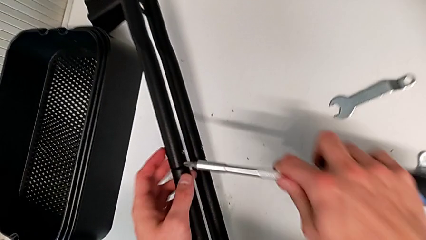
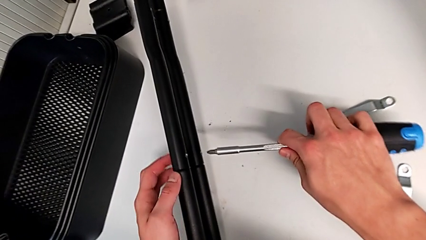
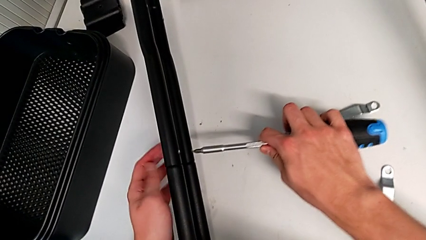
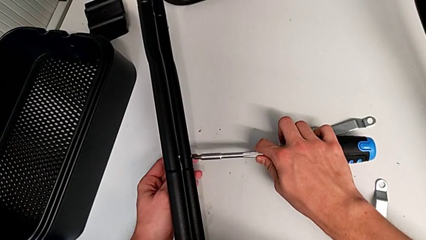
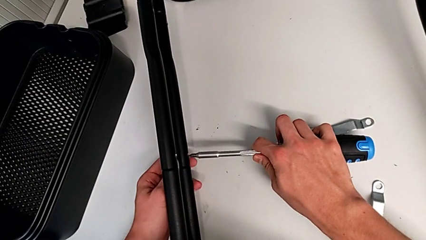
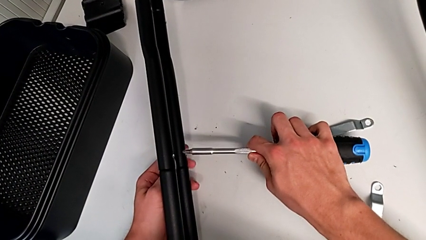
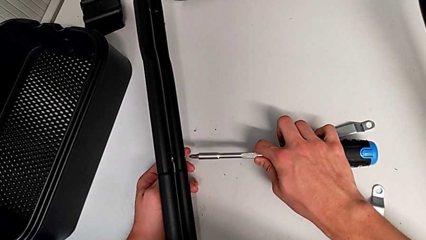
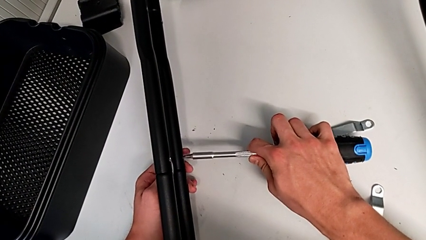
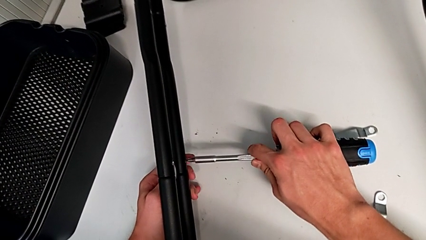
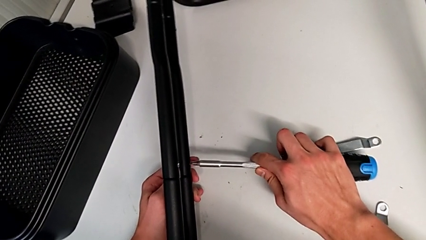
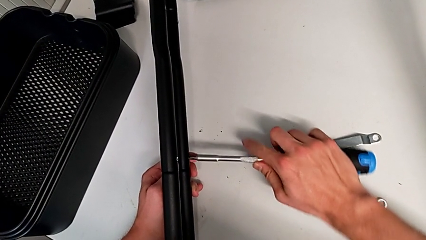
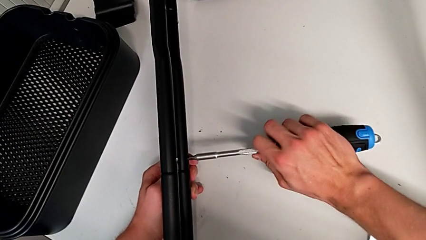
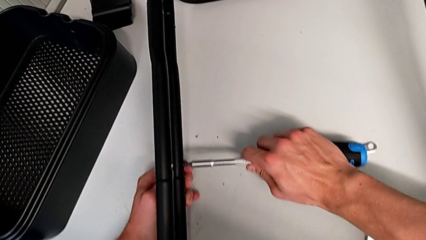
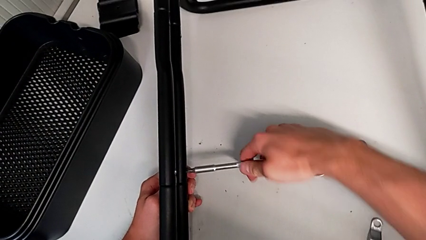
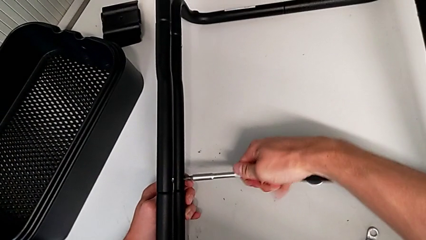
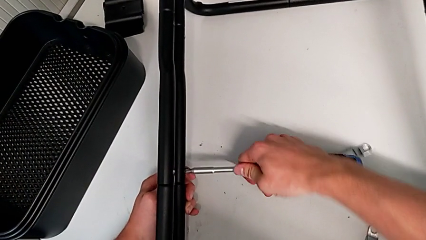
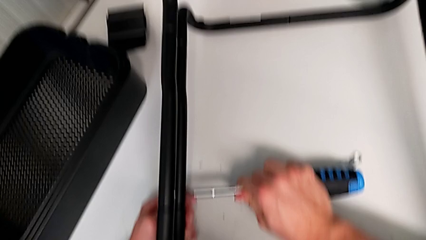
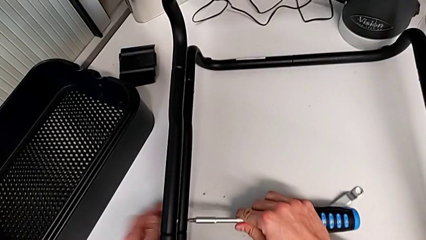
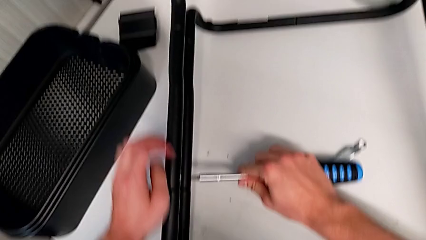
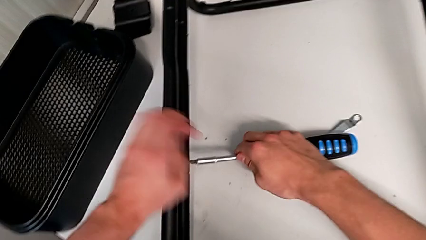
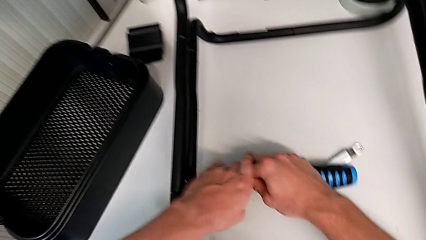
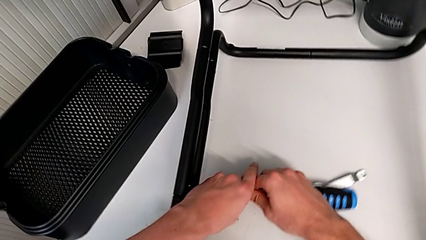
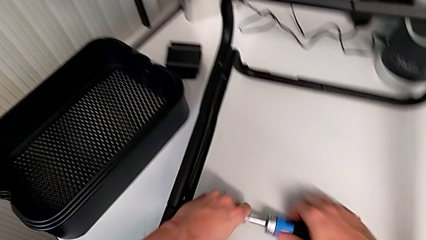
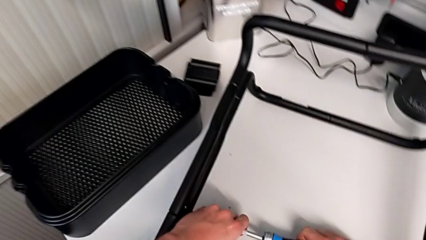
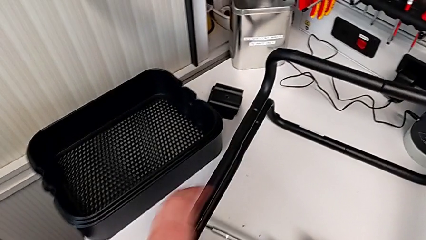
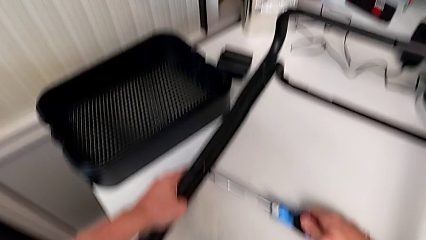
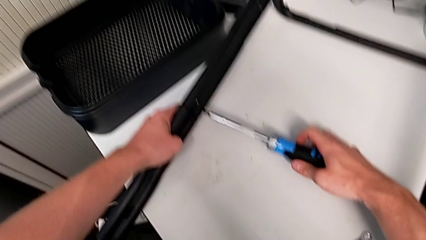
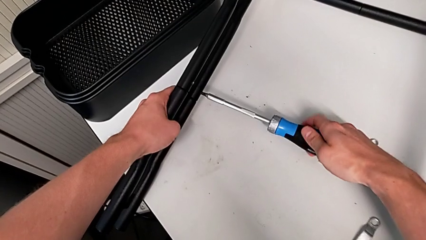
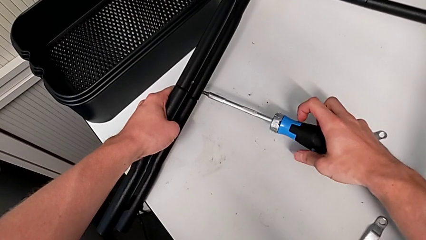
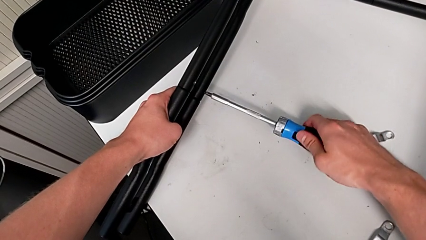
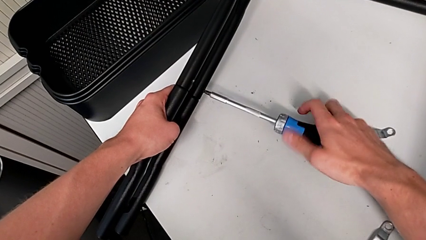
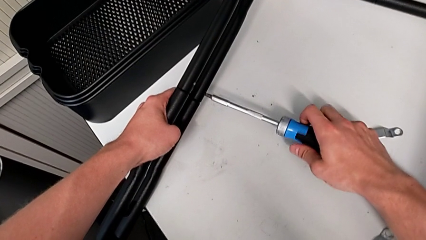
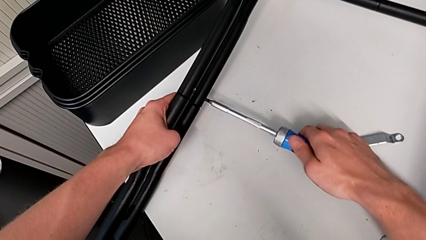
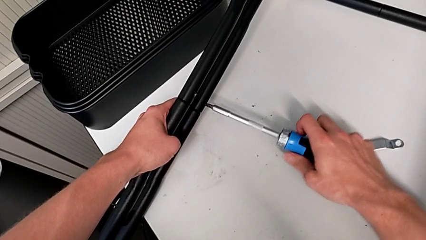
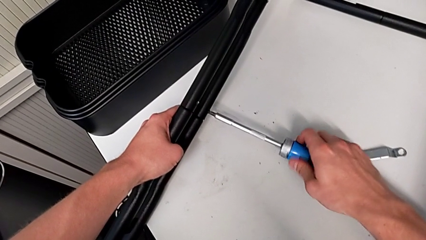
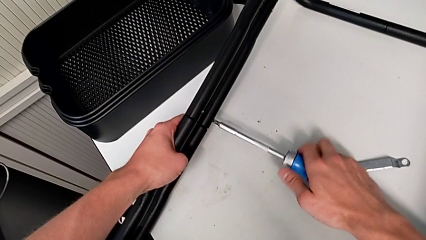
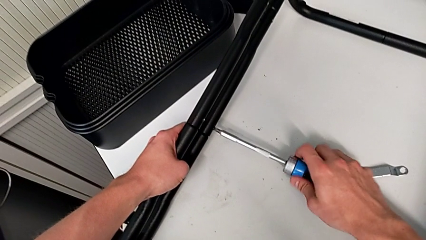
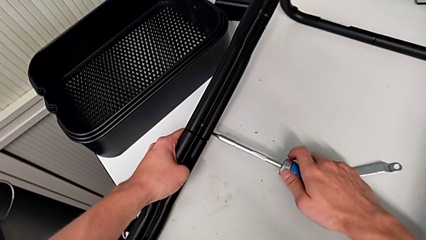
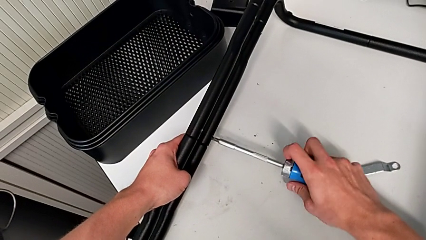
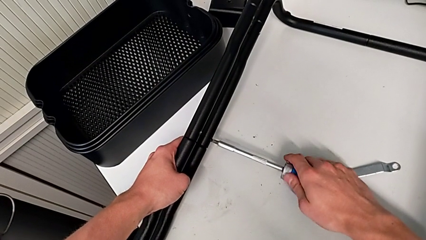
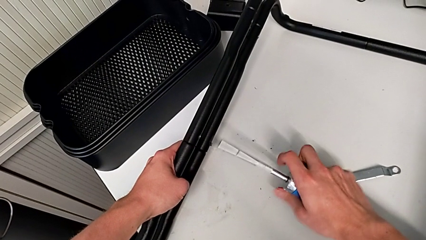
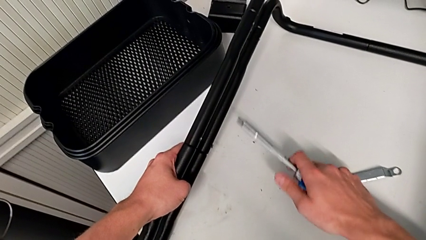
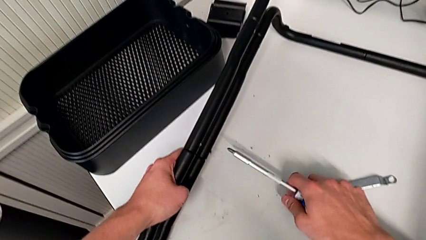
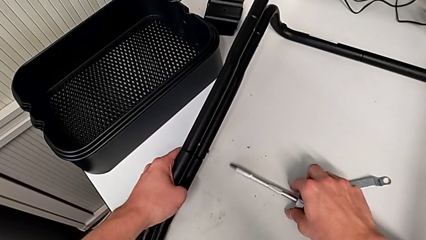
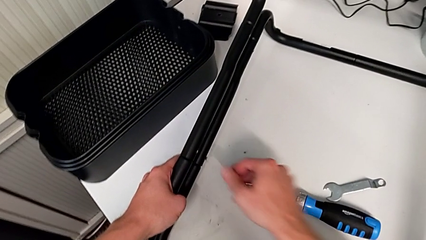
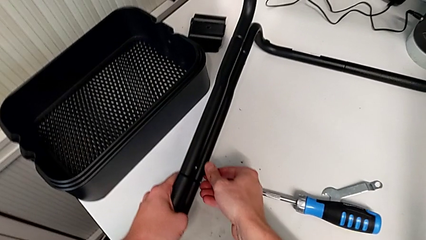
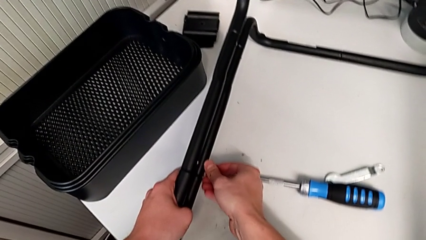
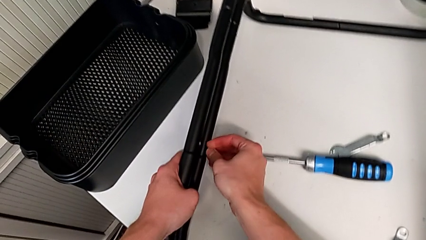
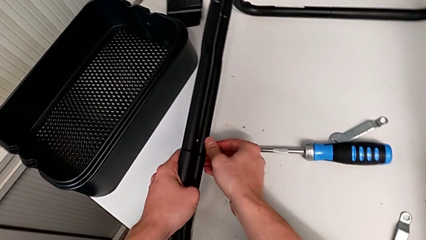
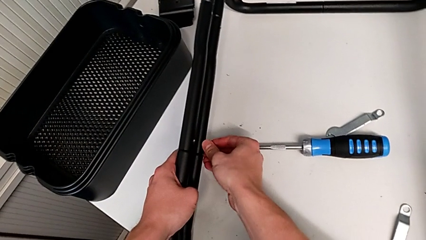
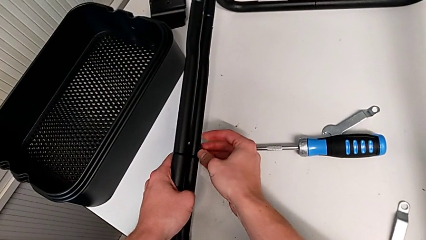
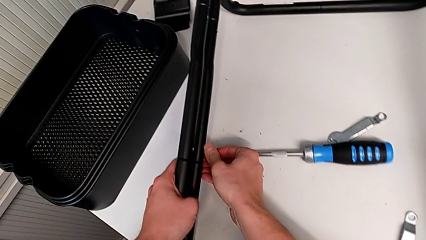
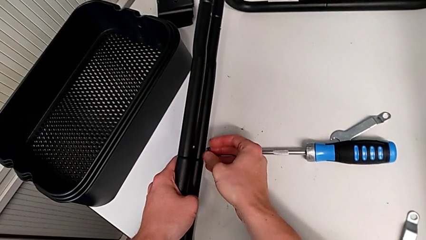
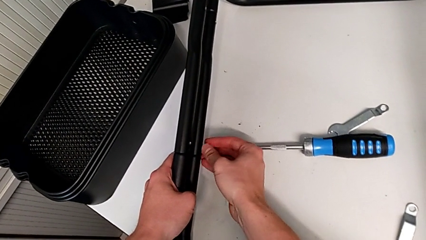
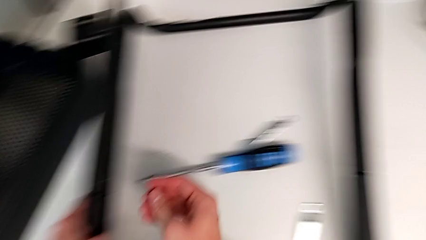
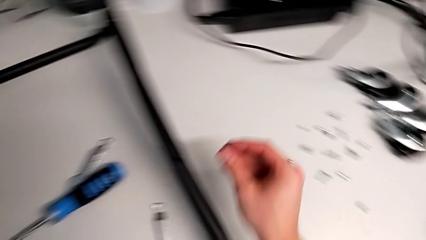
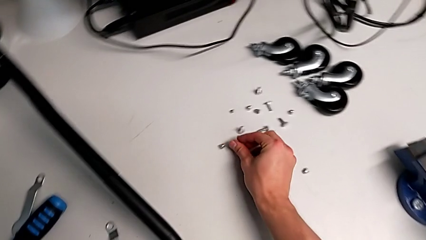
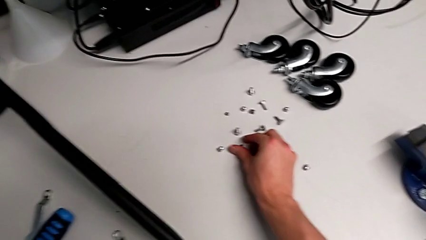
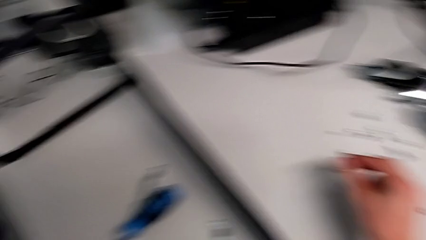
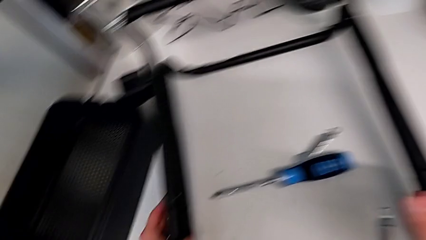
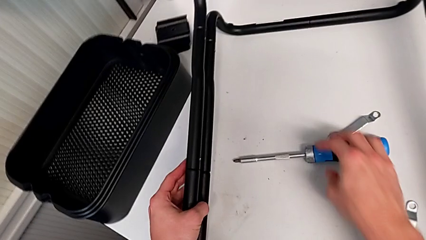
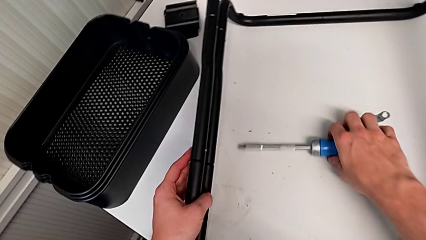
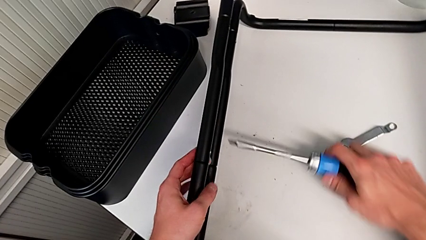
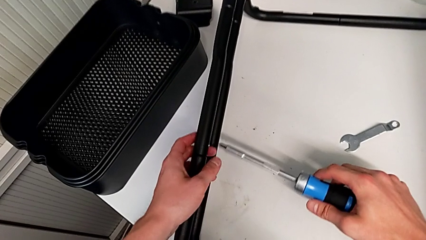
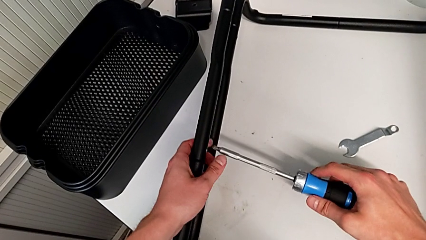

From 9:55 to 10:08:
The camera wearer is unscrewing the first screw from the first leg of the furniture. They keep unscrewing the screw, withdraw it and grab it.

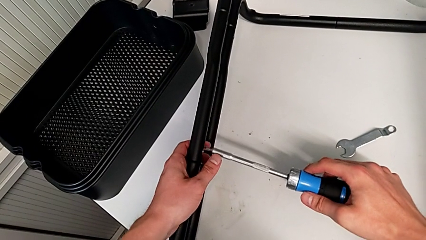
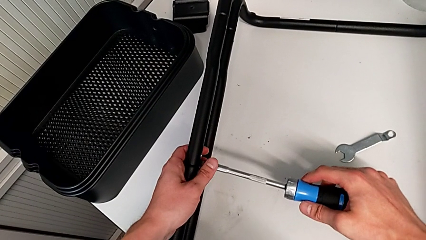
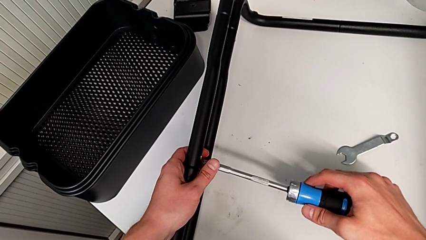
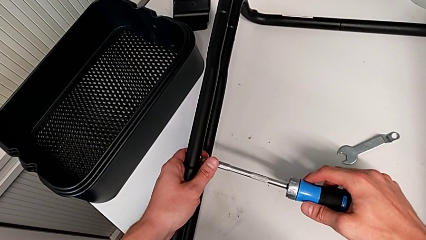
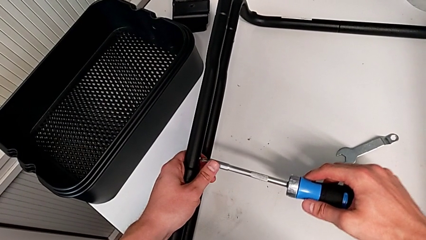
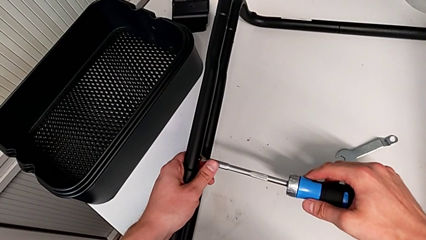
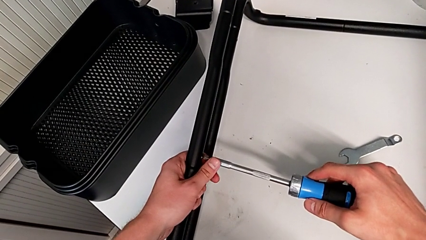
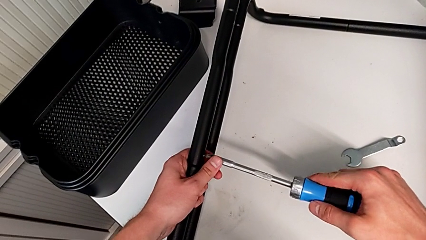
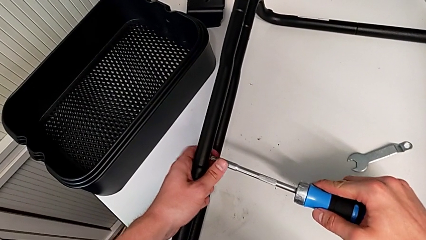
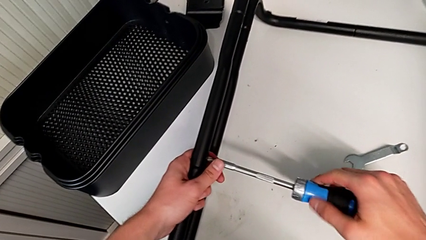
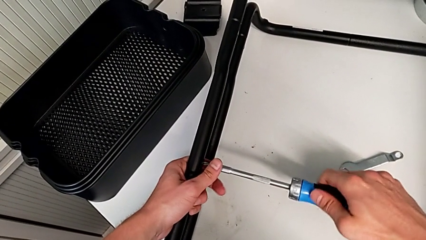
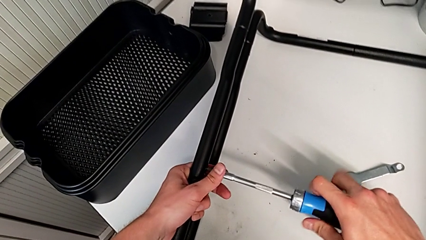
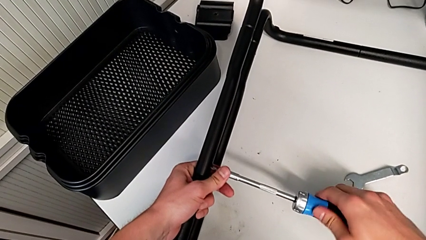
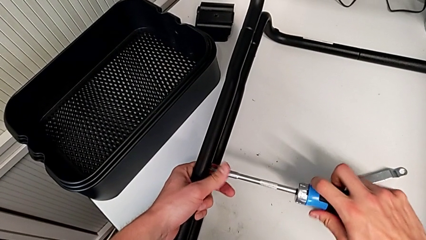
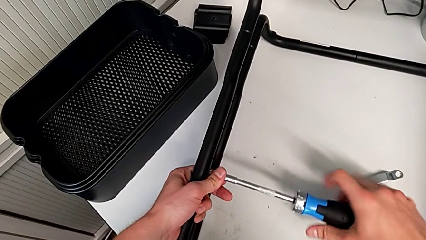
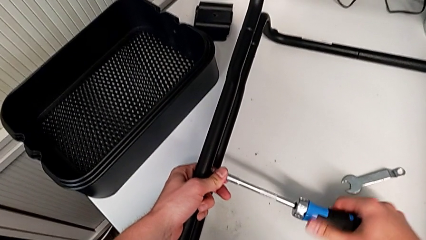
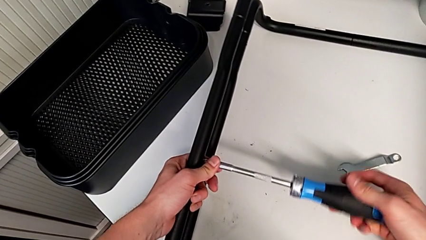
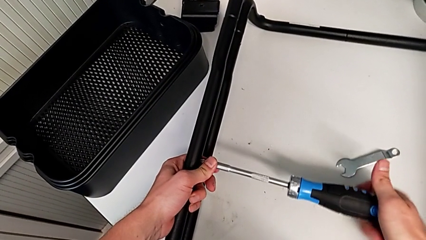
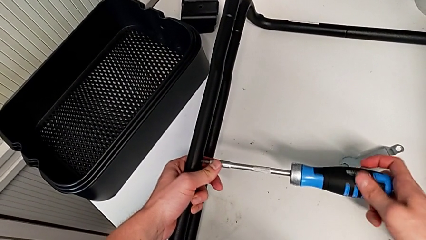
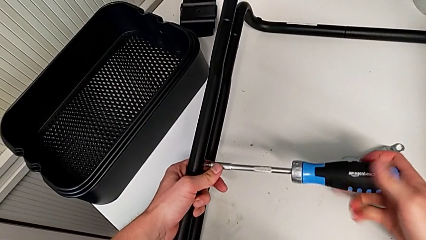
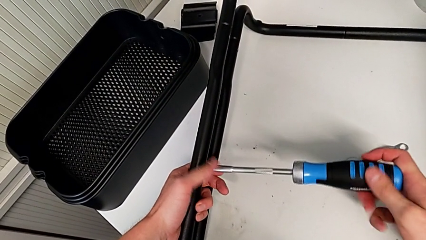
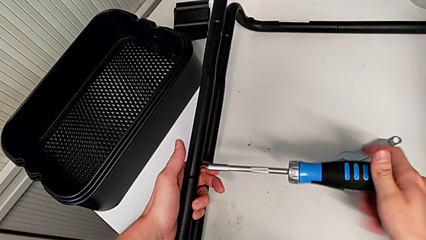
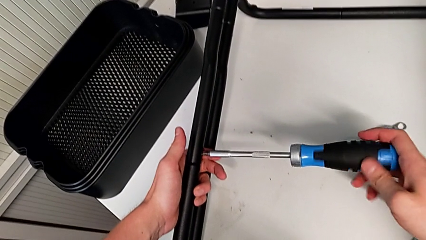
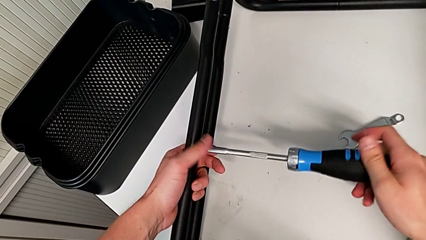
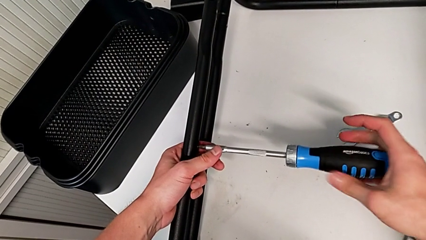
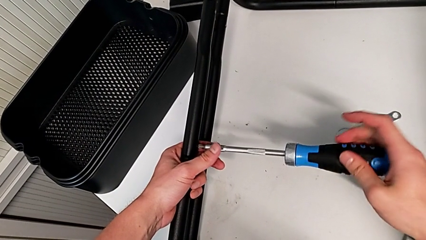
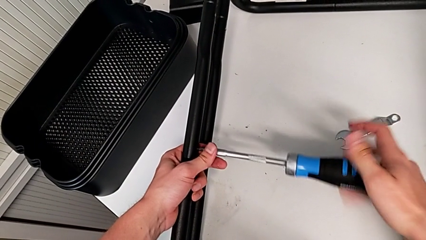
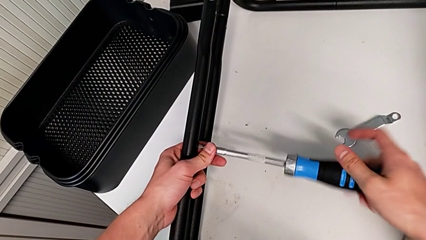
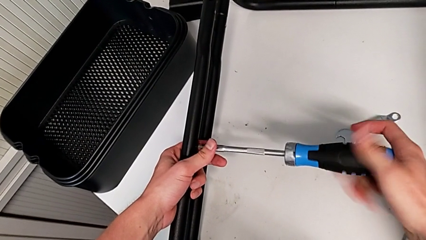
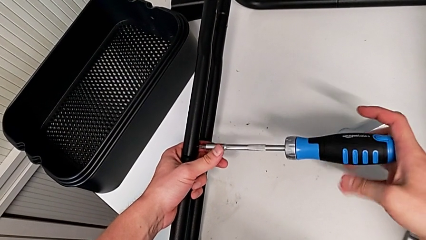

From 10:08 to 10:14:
The camera wearer is unscrewing the first screw from the second leg of the furniture. They begin to unscrew the screw.
